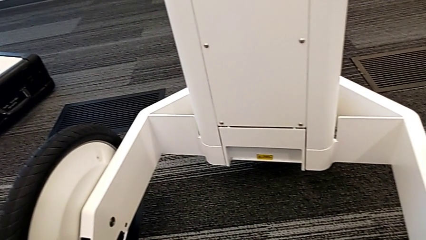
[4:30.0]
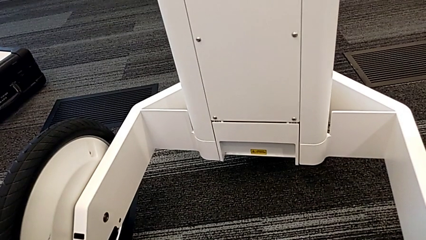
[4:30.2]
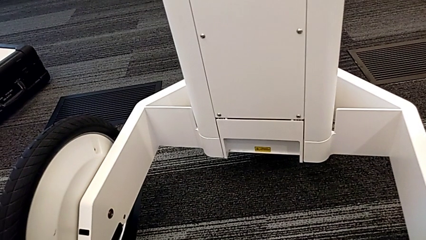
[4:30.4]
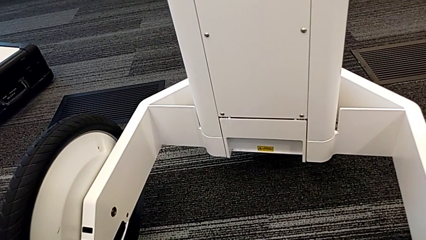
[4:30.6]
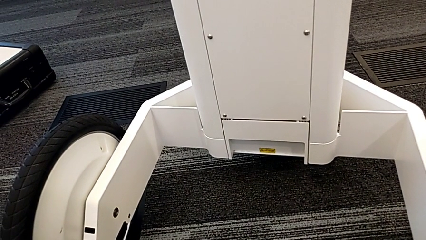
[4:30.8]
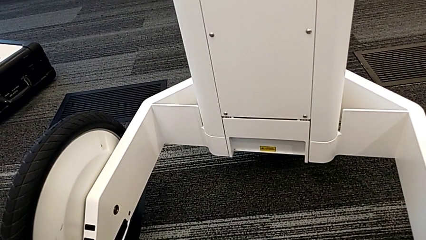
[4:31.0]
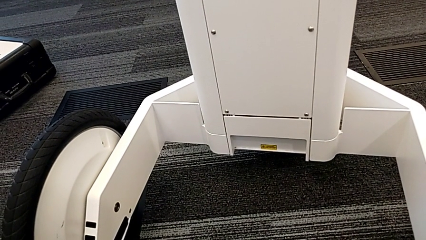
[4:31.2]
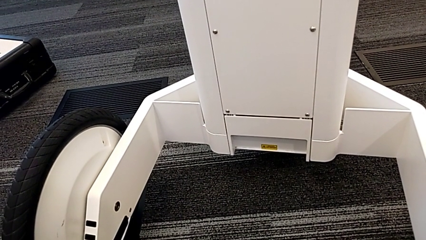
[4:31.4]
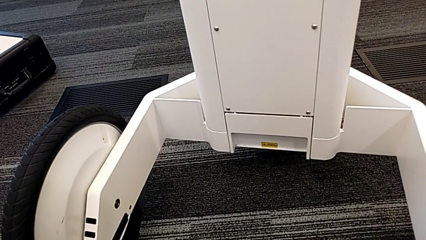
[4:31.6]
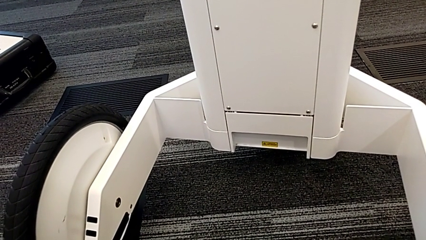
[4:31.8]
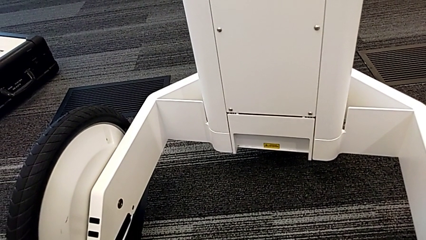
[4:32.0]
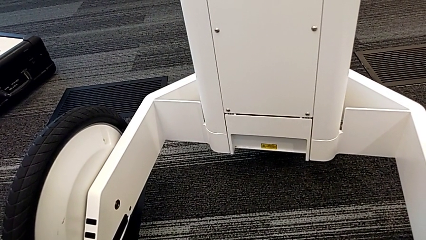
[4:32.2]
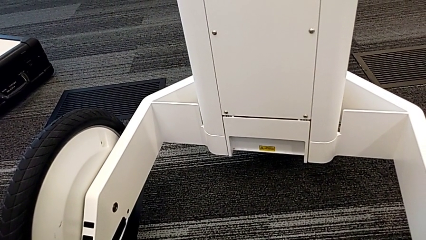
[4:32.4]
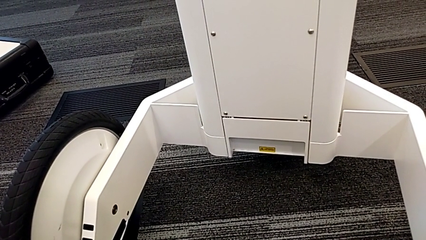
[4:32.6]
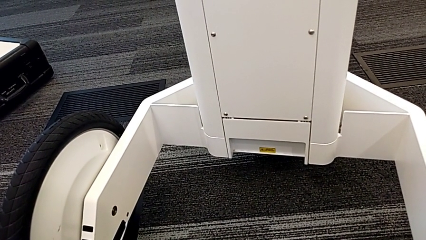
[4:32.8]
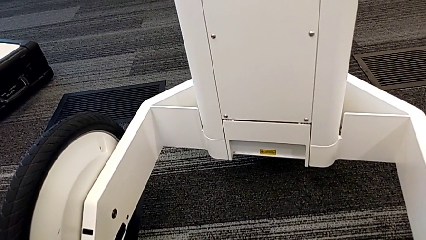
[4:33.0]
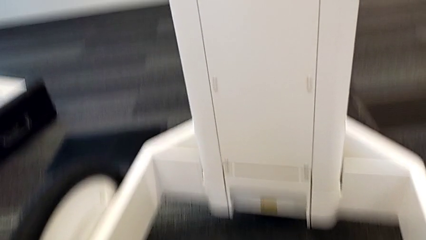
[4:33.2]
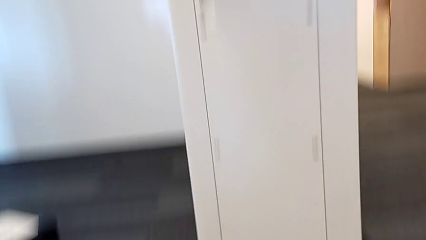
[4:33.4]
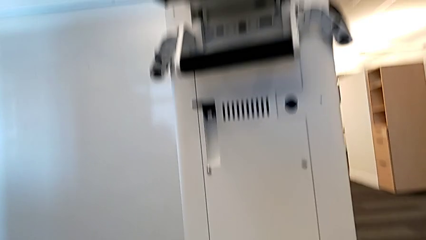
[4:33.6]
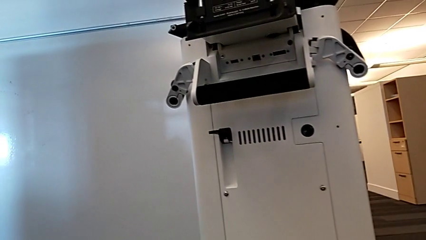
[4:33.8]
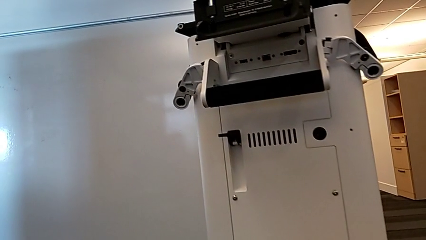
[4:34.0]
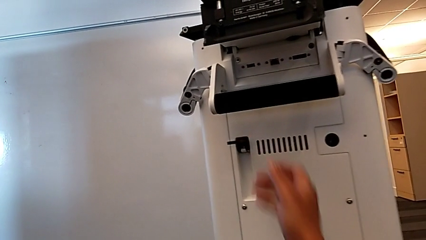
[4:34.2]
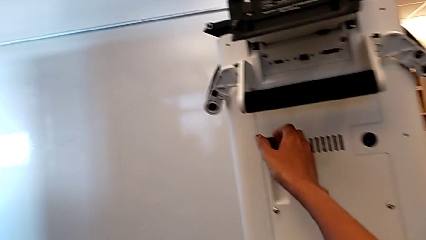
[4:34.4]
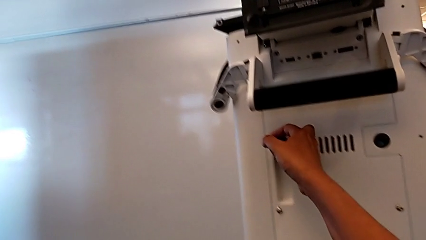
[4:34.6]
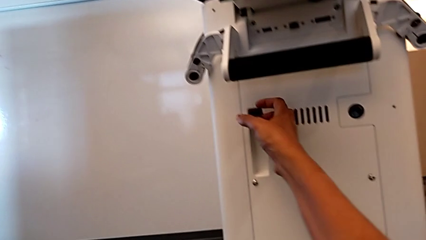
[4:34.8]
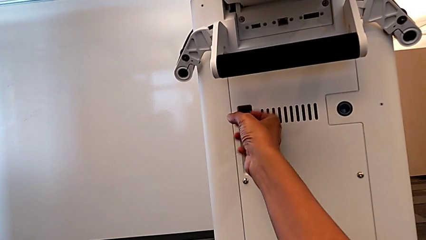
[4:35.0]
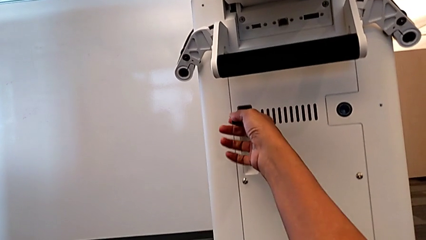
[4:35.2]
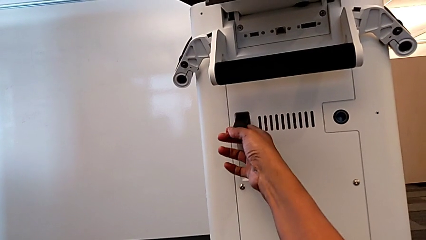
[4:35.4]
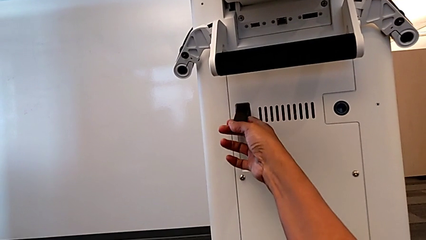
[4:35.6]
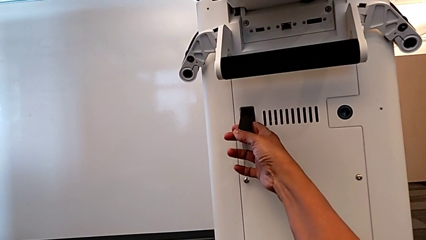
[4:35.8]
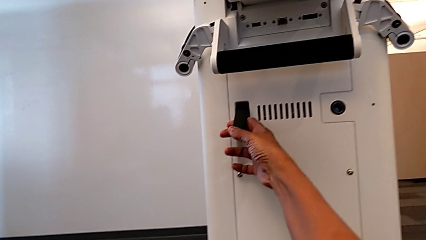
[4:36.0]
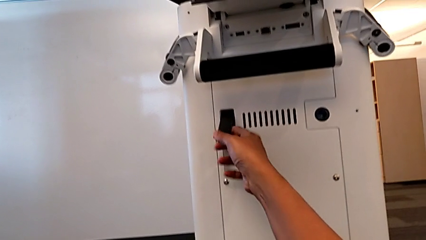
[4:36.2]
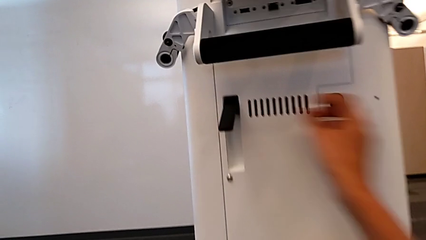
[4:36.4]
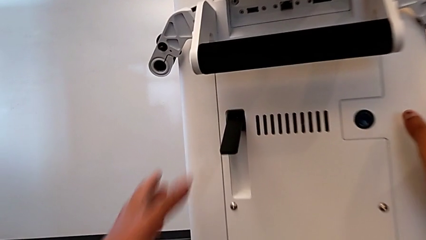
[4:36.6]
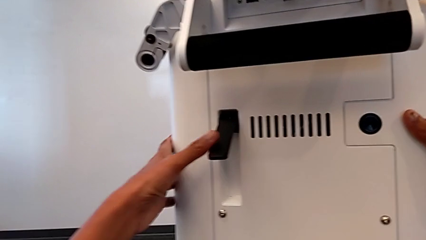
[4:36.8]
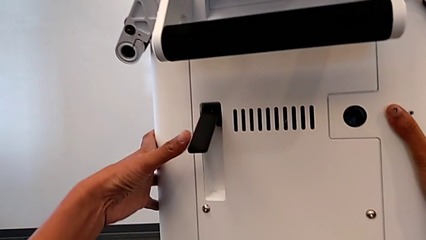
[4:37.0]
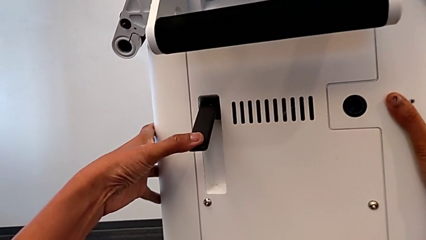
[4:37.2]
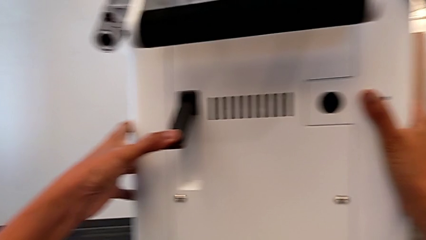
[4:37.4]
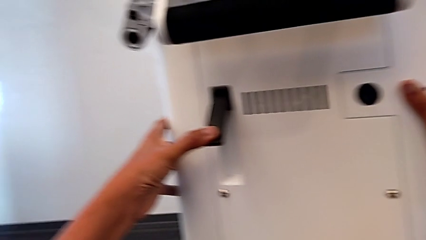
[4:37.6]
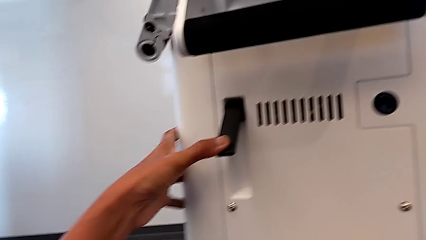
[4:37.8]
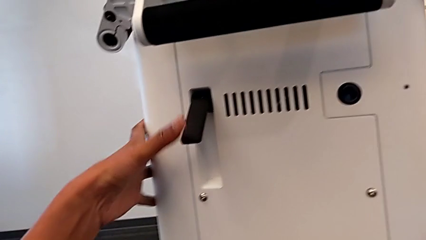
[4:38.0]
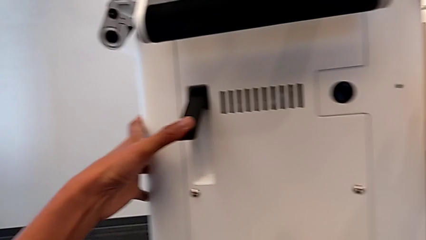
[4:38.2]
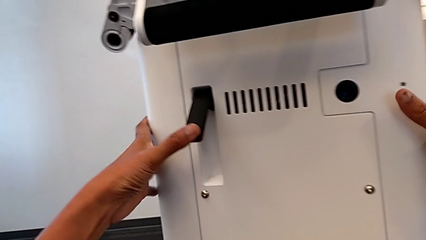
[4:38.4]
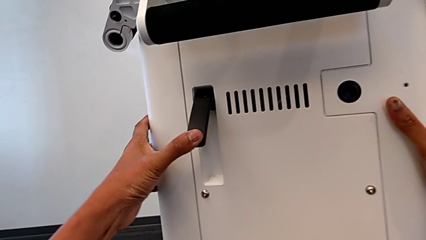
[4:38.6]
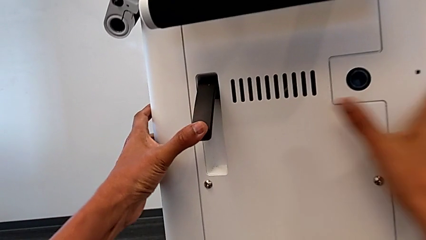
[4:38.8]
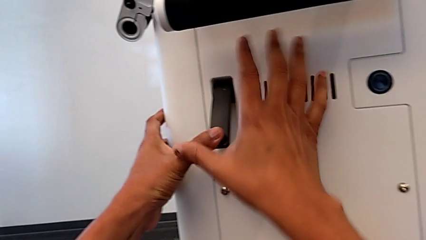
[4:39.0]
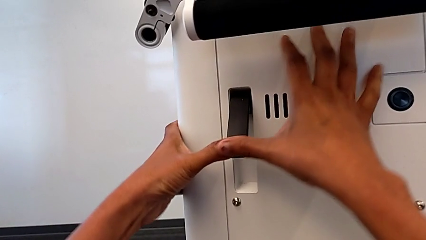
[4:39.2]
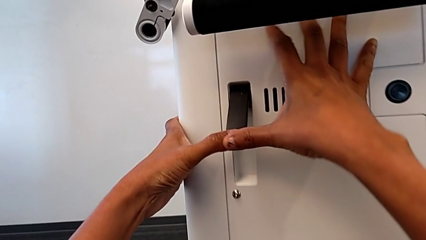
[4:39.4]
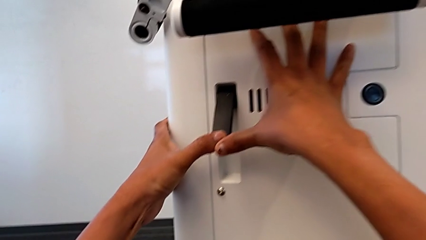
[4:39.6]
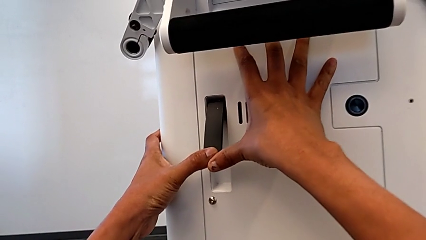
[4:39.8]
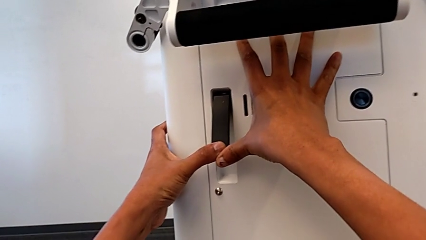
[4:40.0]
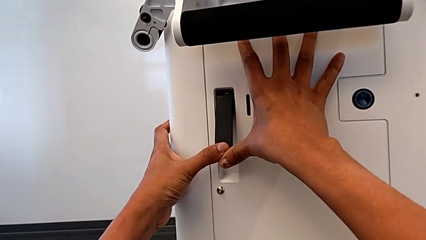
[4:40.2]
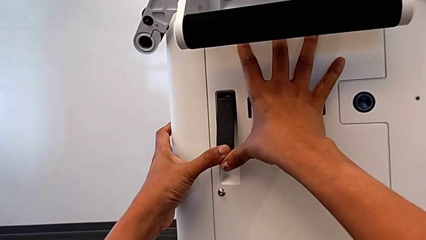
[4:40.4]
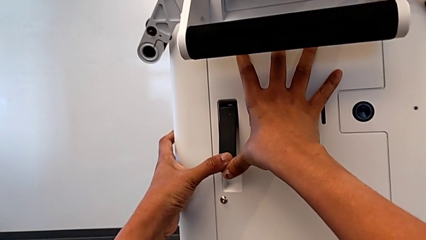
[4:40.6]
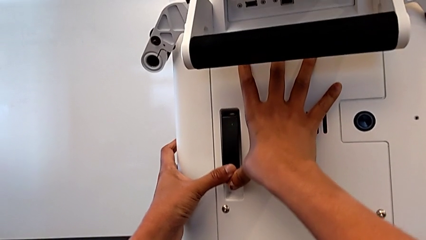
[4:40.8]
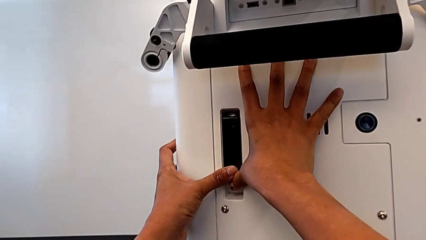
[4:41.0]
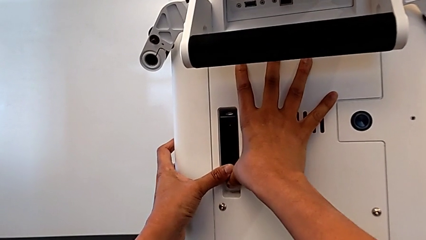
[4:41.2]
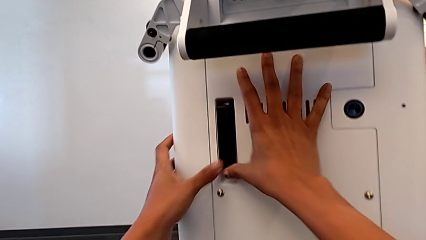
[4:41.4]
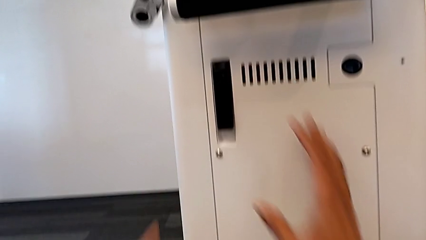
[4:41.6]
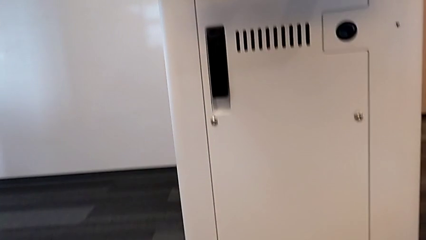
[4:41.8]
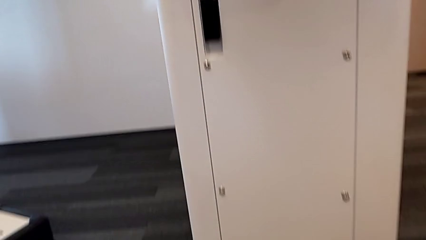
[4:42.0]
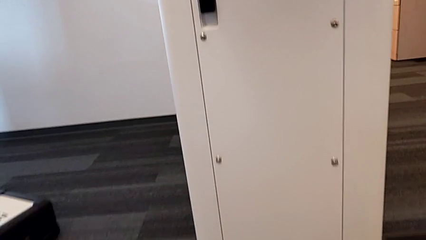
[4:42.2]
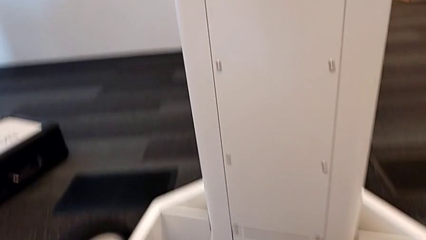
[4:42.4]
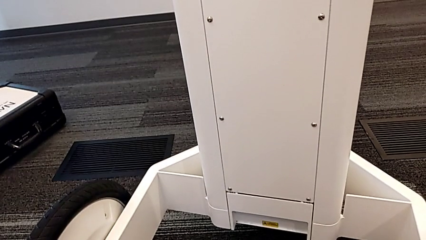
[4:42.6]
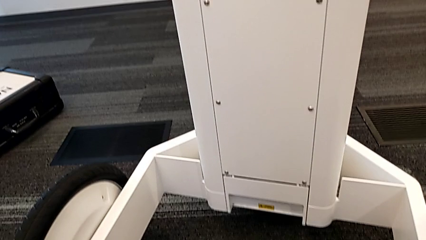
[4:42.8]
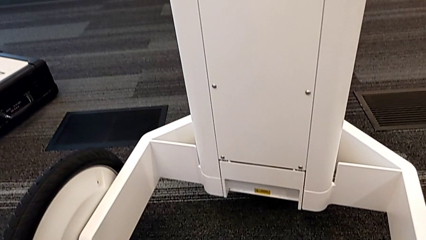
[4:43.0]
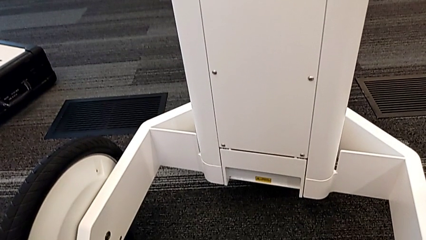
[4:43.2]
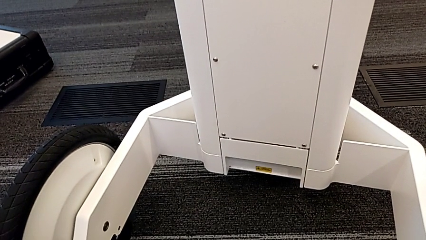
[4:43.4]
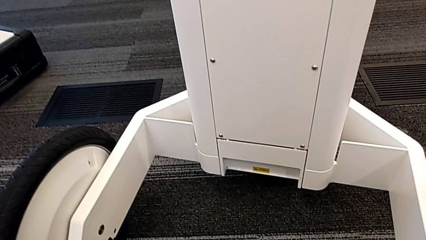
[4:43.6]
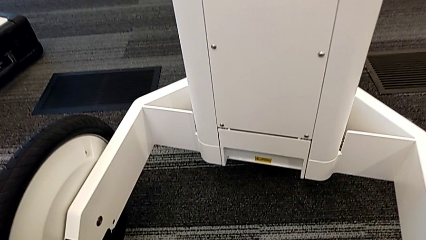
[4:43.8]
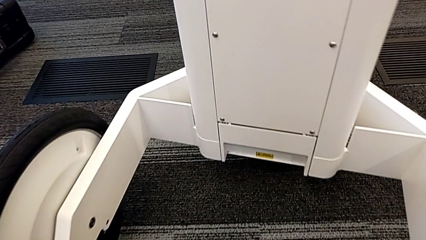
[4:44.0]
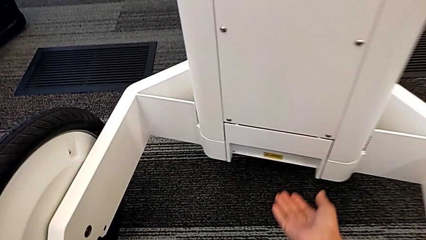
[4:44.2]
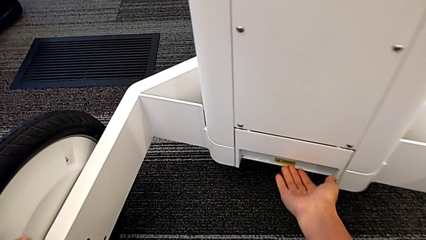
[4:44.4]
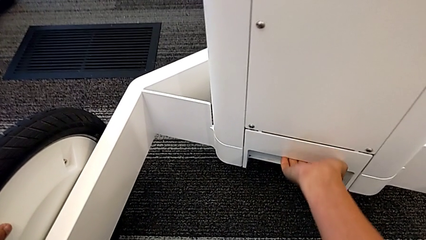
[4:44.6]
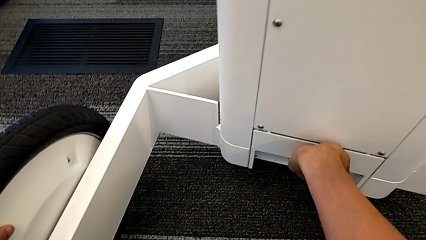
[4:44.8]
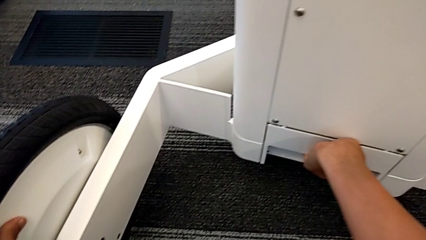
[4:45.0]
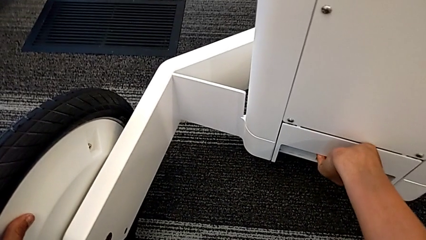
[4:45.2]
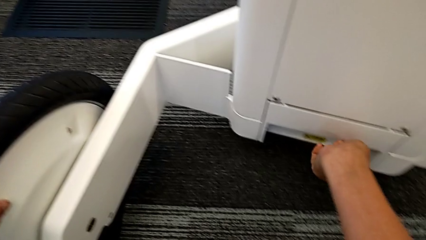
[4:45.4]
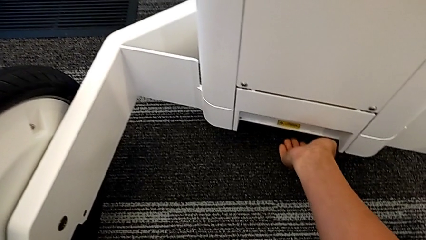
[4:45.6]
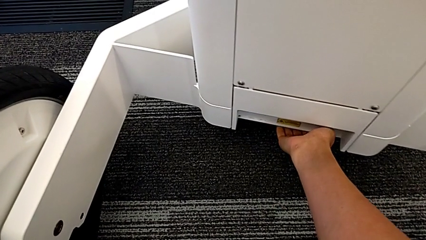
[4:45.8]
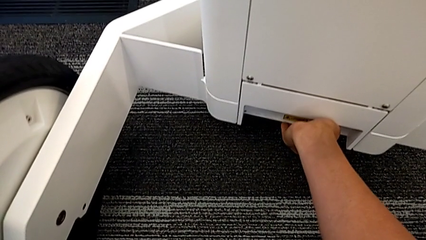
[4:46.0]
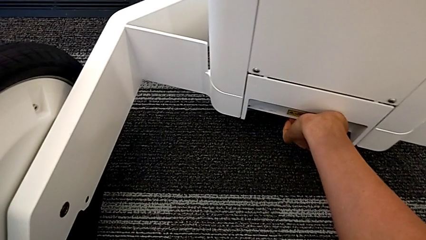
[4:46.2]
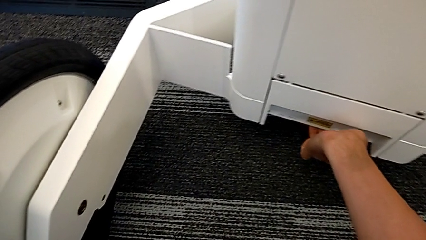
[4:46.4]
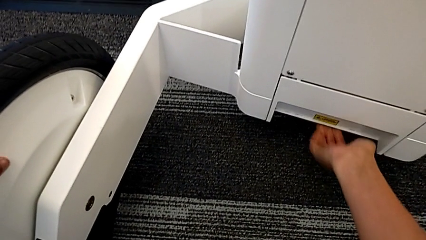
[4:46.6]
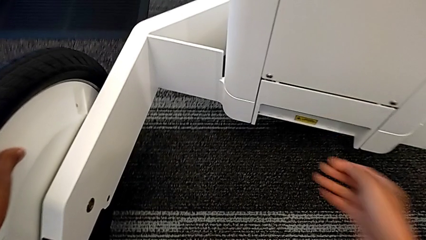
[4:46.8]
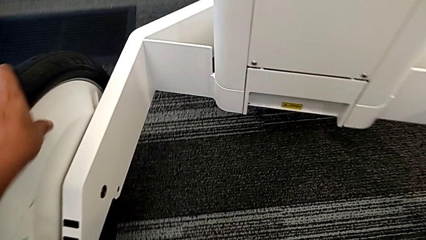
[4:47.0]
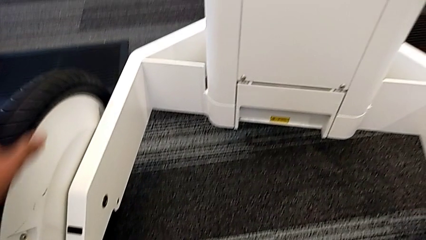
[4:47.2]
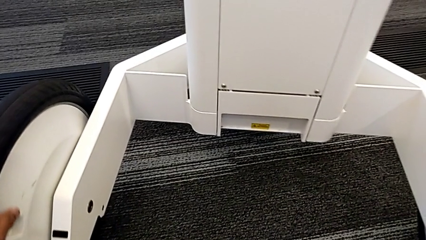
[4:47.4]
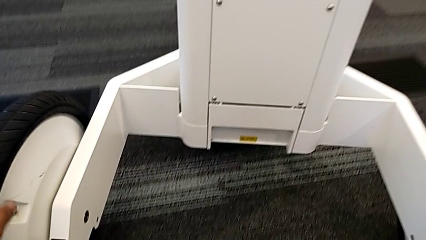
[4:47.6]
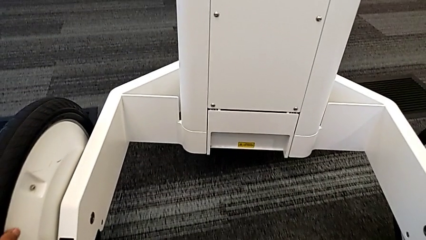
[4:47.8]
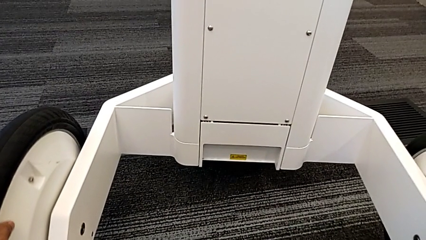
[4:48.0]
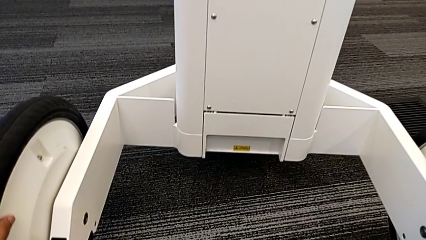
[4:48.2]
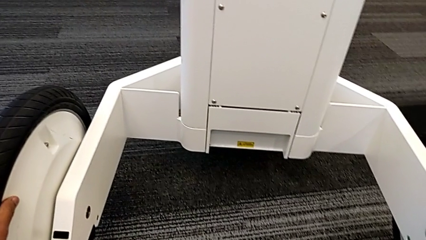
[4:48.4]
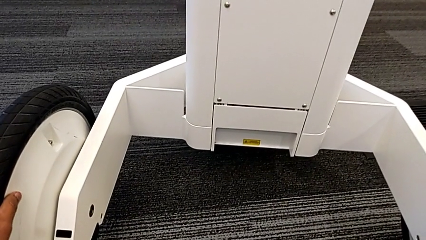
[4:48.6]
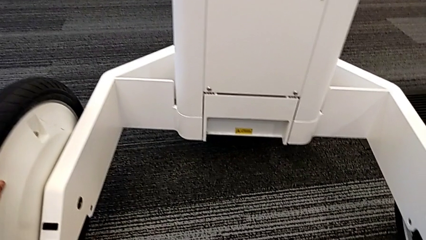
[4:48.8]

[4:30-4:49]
The camera wearer is attempting to pull out the bottom M6 body. They inspect the M6 body lock, pull the lever and wrongly pull the M6 body lock, unable to open the anchor point.
